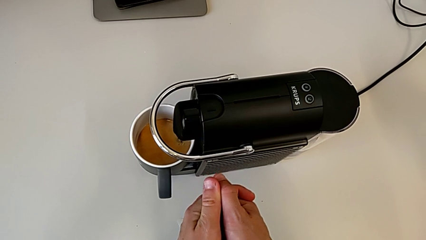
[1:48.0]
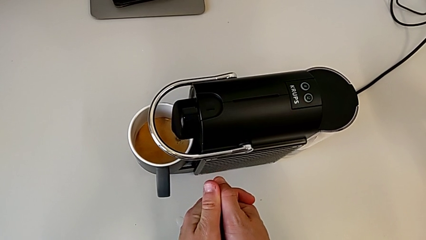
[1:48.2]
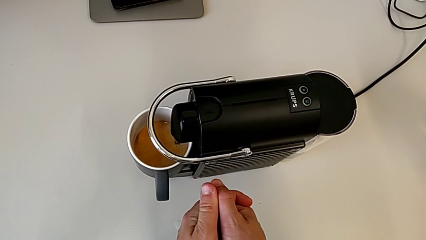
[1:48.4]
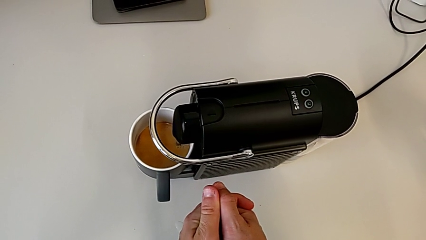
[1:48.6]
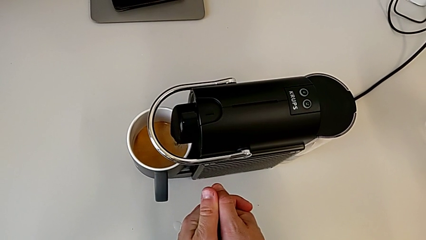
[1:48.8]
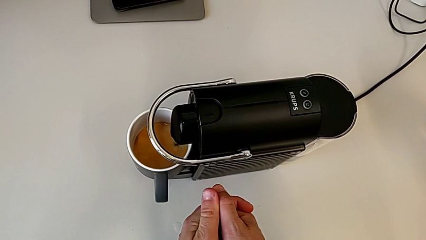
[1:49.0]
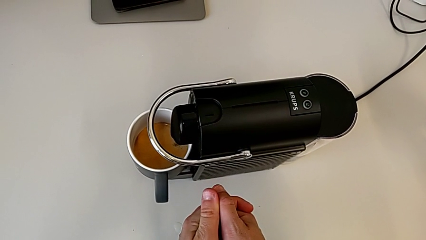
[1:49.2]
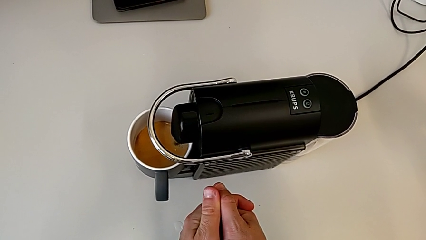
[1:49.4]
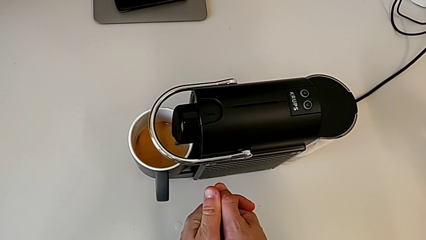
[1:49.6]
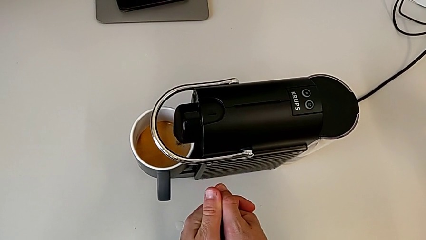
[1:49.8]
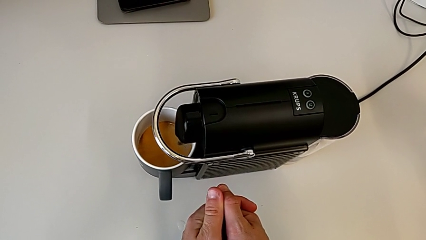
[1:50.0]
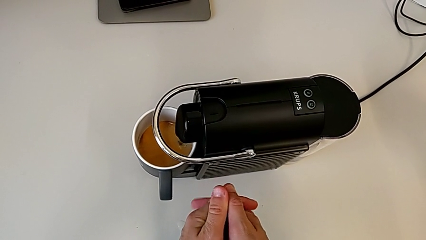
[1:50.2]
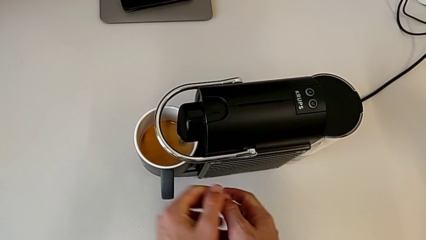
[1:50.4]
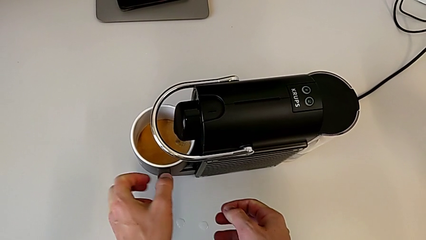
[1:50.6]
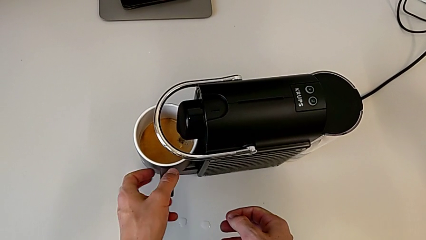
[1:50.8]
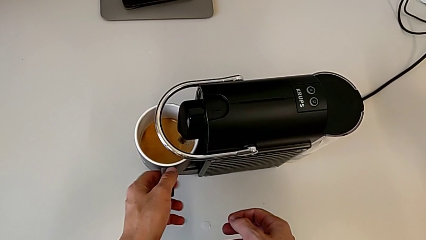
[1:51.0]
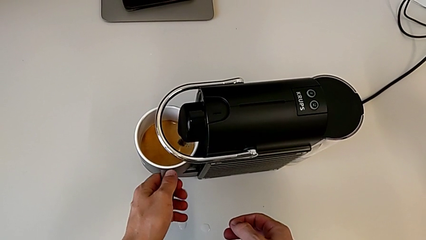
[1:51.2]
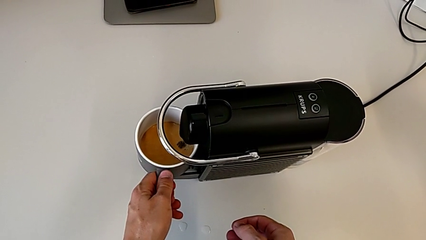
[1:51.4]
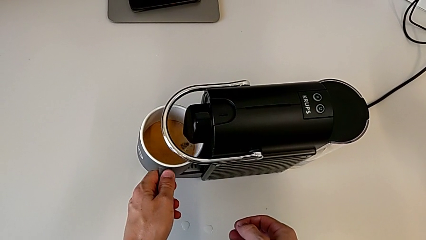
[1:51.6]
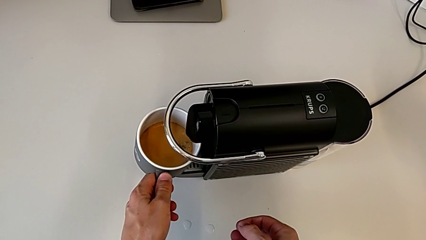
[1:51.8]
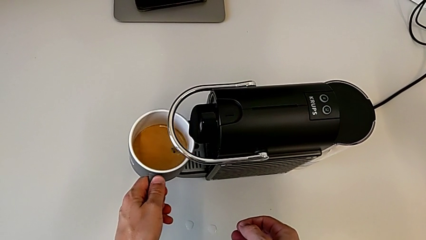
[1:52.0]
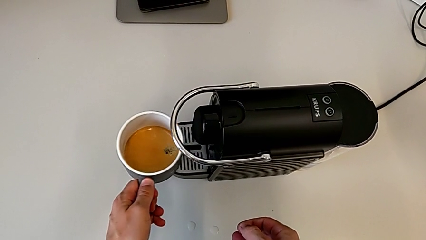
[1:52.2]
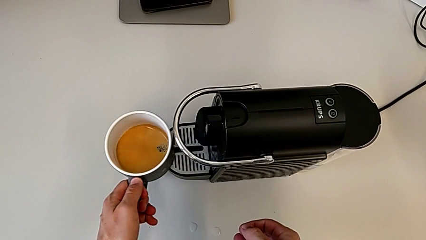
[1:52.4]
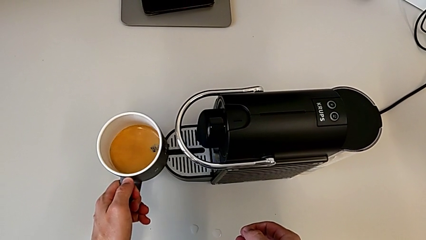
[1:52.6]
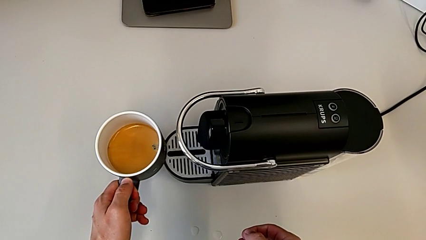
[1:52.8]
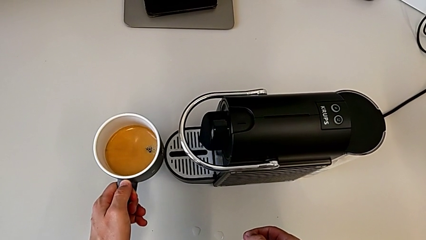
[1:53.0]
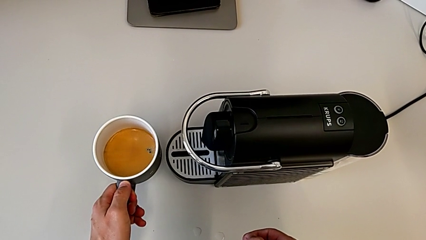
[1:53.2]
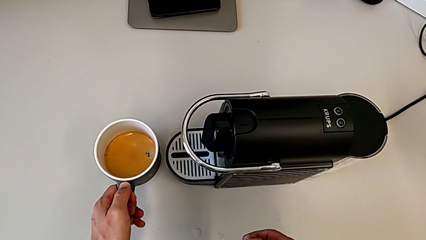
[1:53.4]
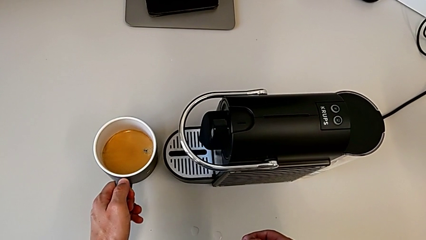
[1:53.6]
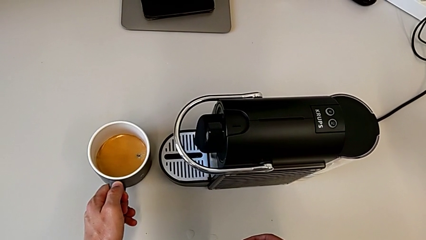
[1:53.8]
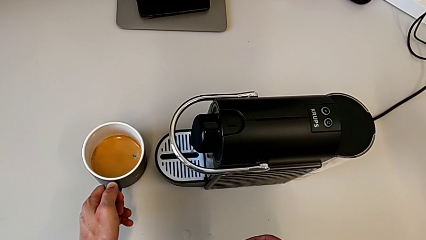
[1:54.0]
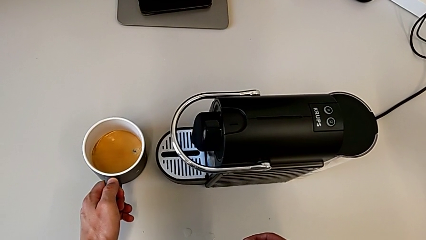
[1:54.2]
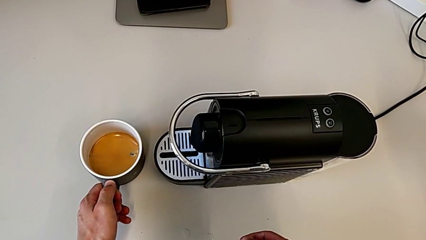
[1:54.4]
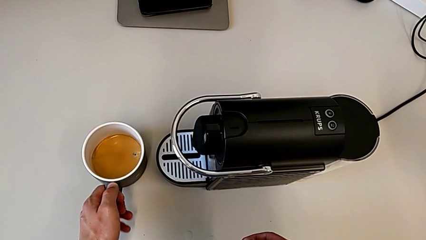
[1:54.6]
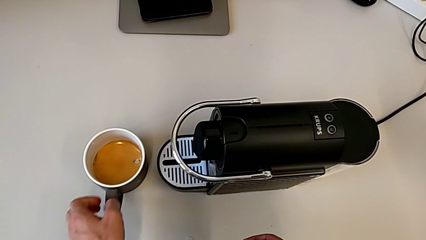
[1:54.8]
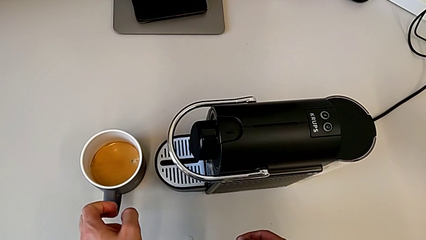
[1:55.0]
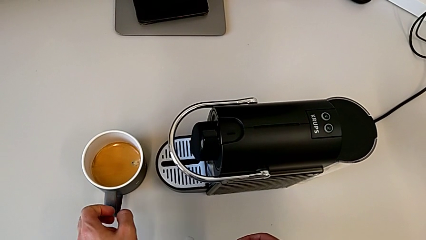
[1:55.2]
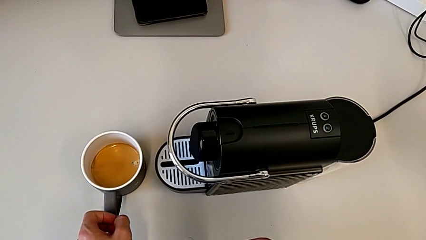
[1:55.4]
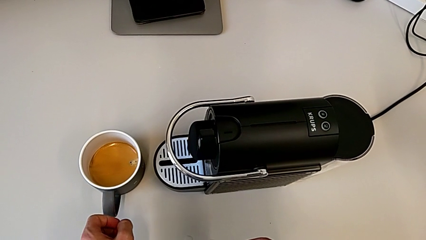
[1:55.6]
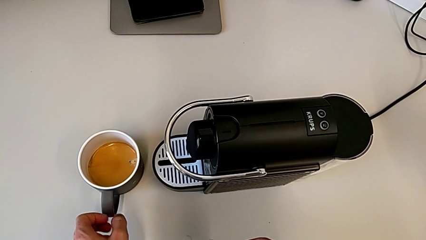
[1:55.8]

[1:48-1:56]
The camera wearer is making coffee in the capsule coffee machine. They lift the cup and place it.

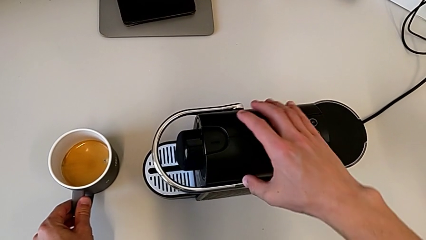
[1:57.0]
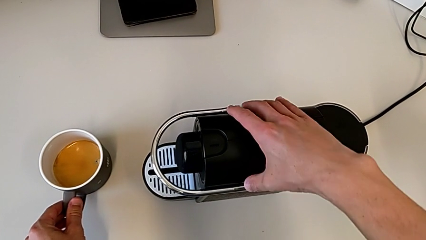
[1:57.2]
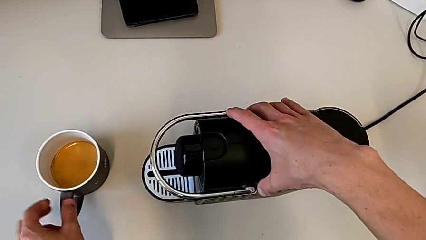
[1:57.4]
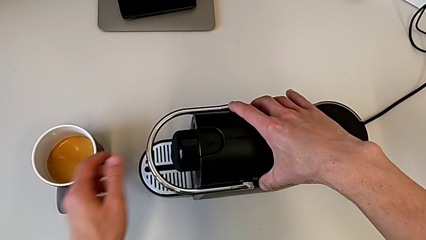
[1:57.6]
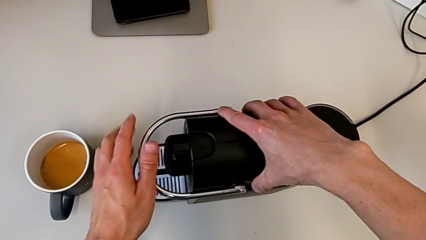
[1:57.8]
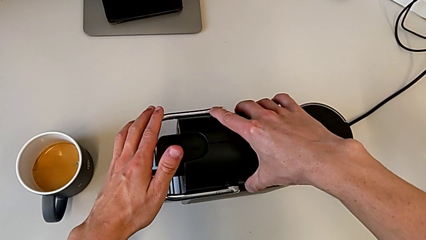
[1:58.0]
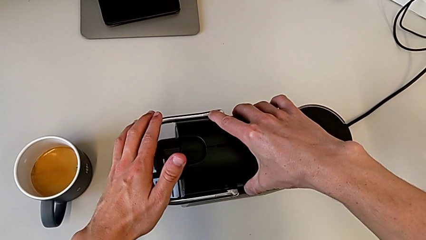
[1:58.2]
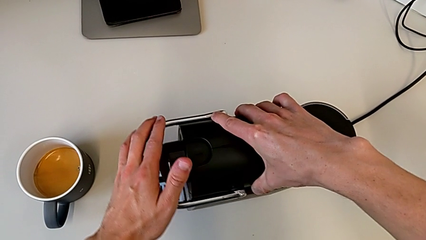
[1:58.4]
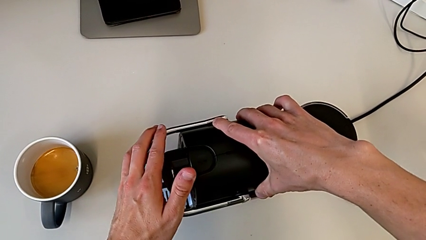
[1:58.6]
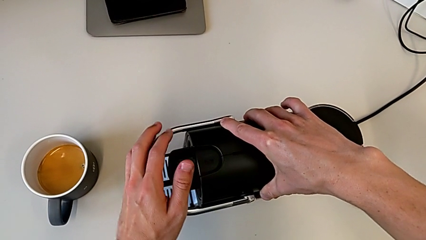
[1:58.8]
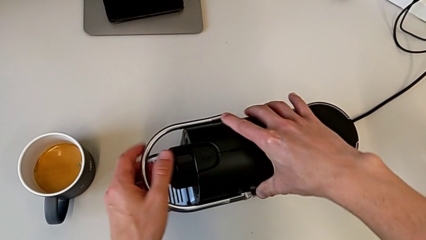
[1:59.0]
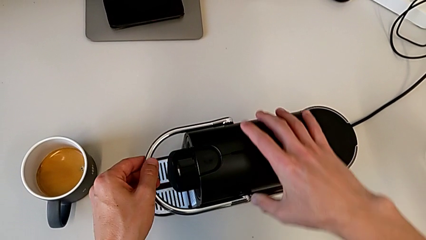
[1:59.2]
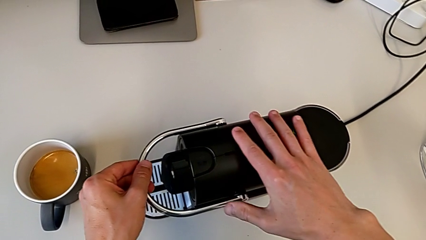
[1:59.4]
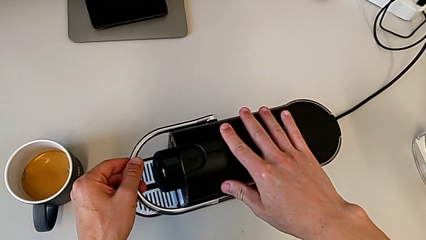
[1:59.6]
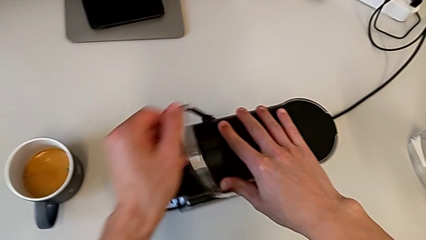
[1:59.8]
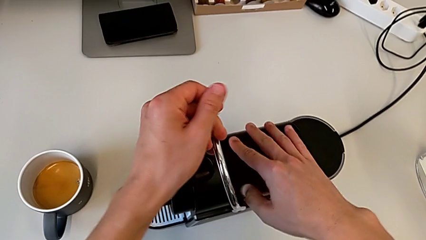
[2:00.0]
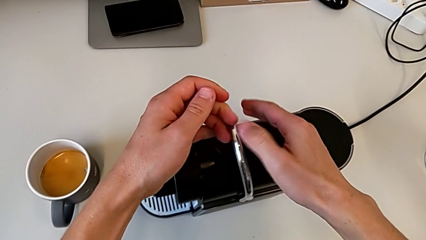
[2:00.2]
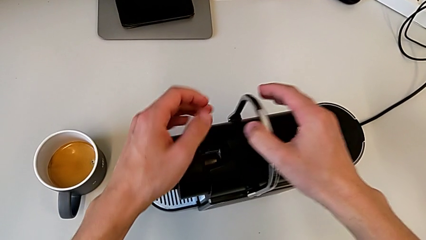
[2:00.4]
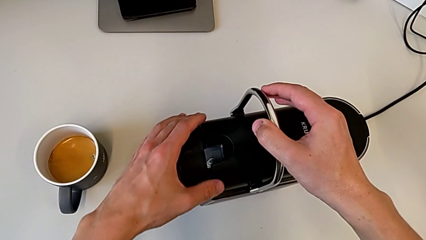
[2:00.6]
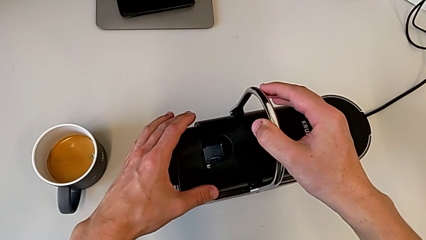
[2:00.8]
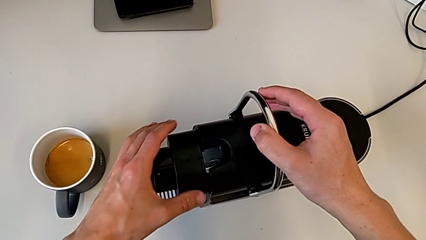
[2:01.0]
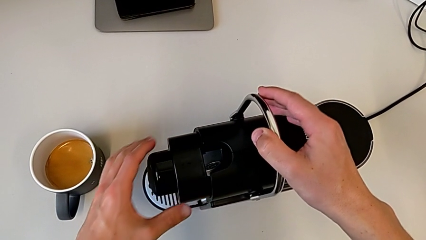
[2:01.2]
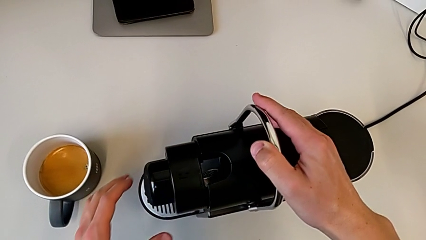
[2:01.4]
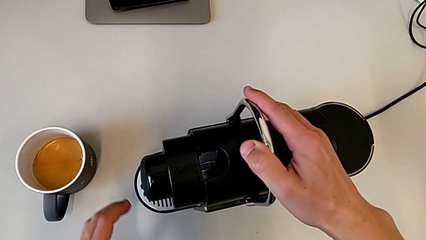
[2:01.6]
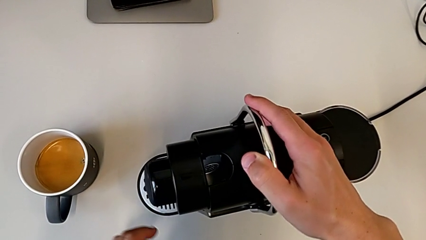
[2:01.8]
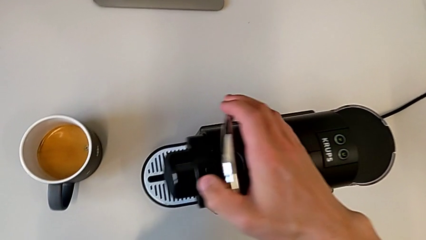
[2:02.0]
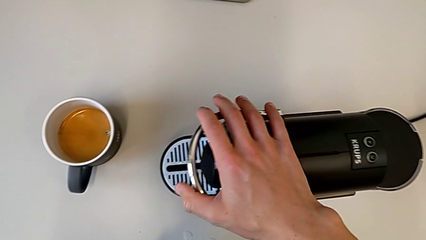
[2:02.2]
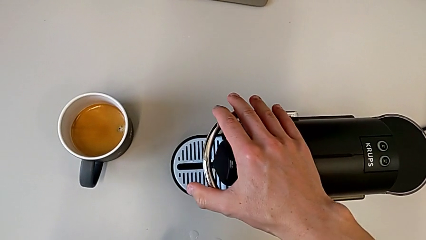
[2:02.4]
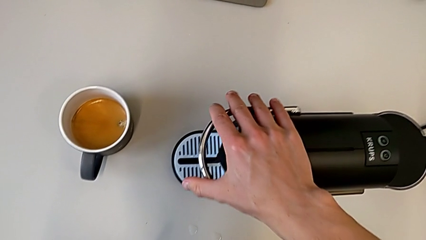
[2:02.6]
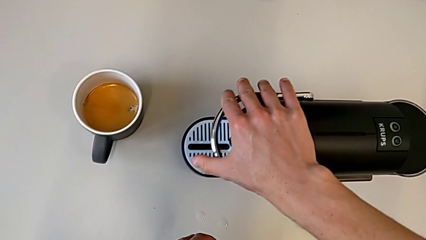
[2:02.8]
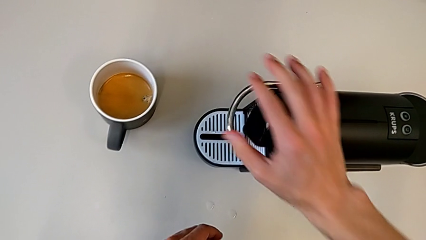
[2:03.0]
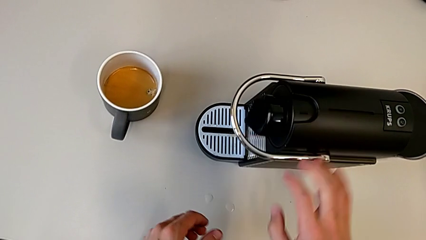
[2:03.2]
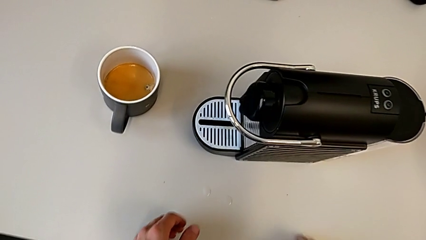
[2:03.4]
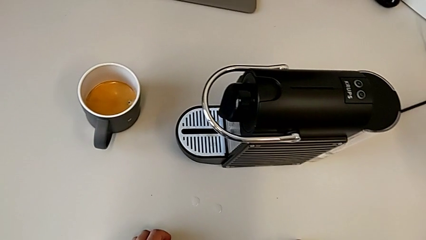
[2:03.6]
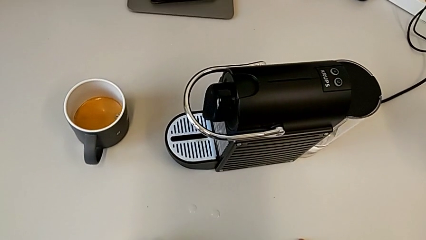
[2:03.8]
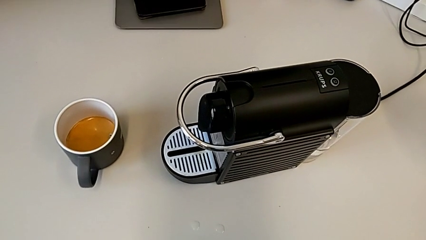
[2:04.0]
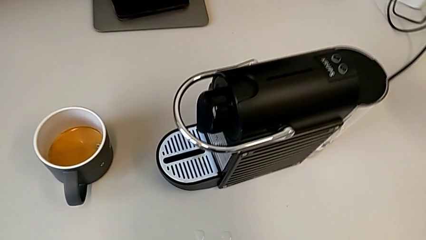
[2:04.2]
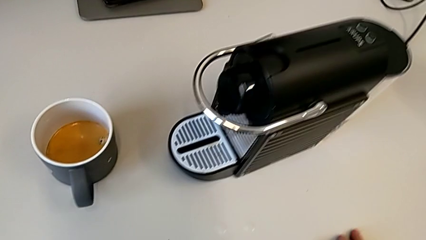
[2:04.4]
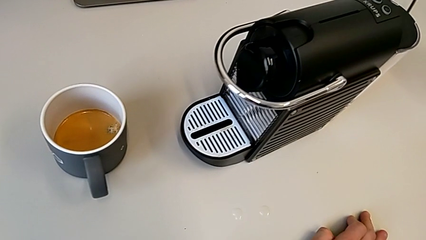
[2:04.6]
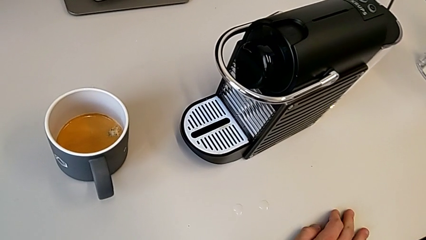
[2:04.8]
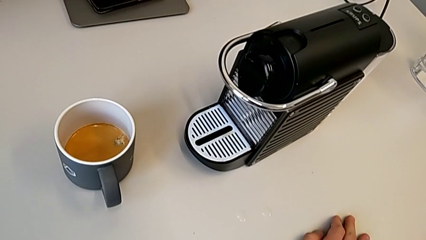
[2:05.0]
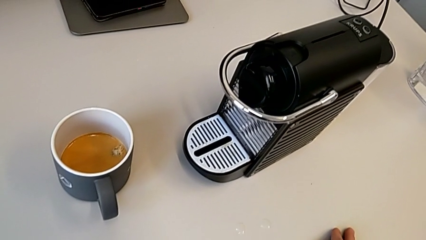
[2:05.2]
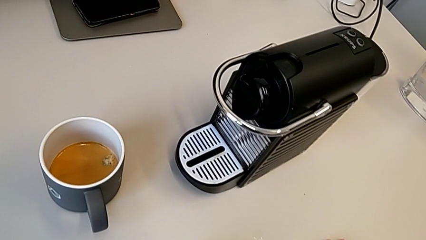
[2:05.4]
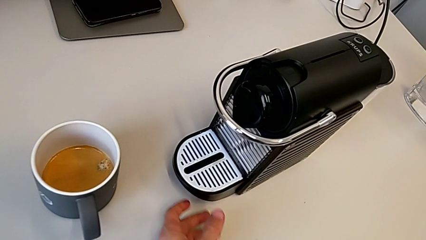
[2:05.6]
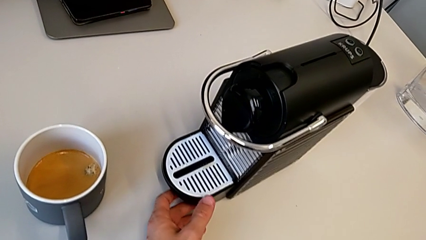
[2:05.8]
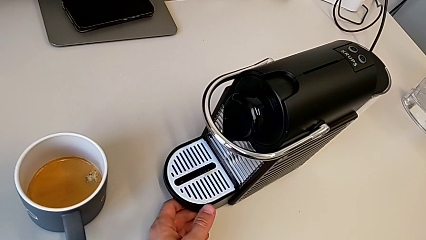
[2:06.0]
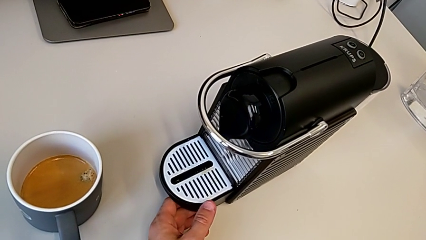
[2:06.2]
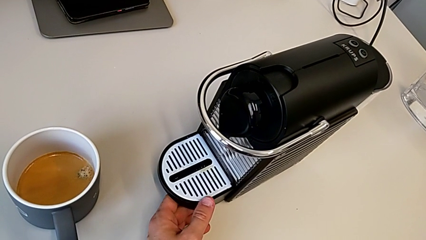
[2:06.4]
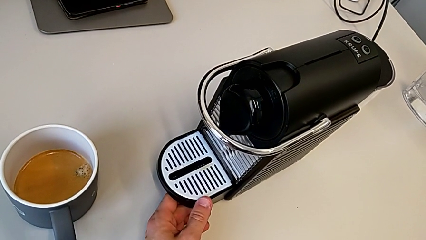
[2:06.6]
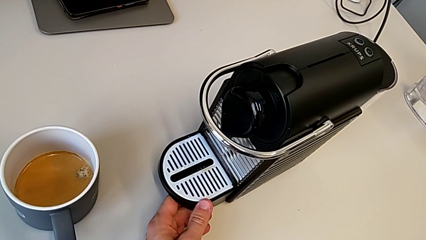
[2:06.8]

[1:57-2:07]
The camera wearer is emptying the capsule container. They grab the capsule coffee machine, pull the lever, open it, close it, push it and grab the drip tray.
